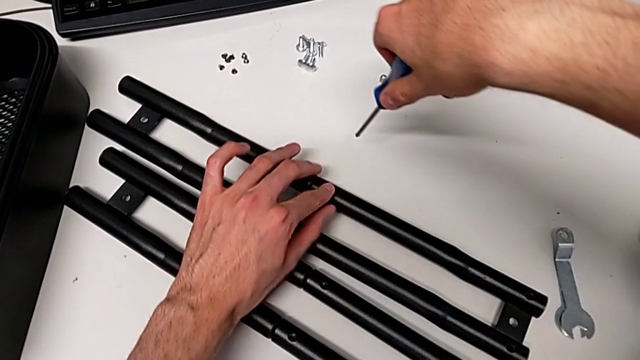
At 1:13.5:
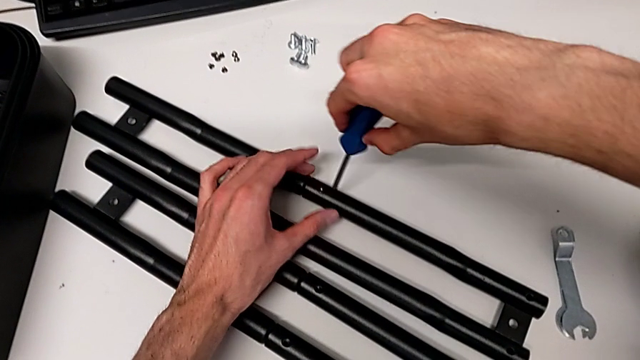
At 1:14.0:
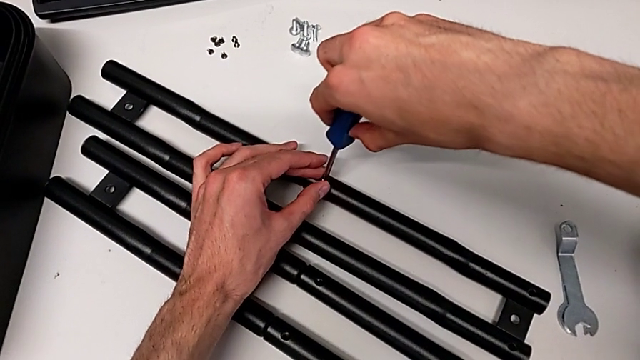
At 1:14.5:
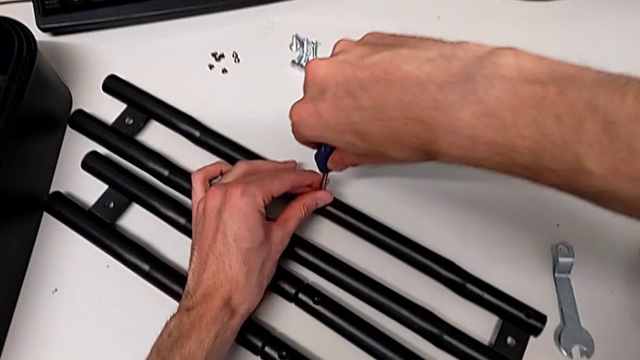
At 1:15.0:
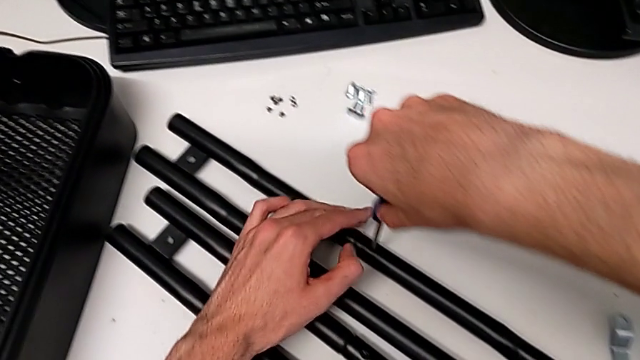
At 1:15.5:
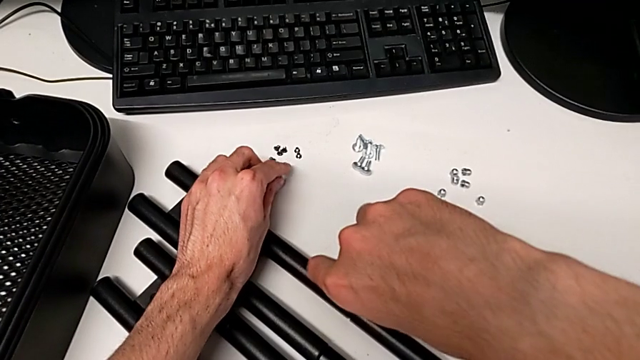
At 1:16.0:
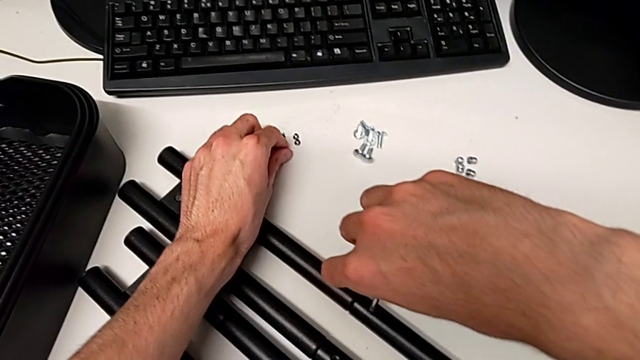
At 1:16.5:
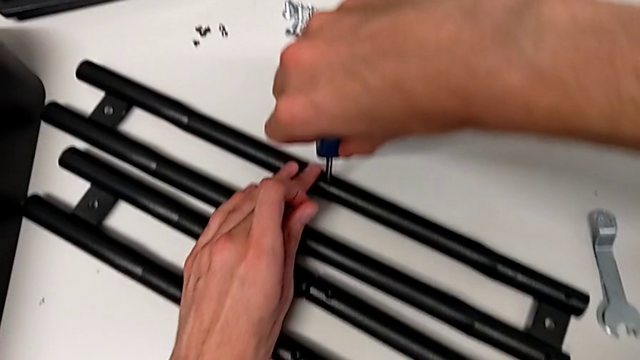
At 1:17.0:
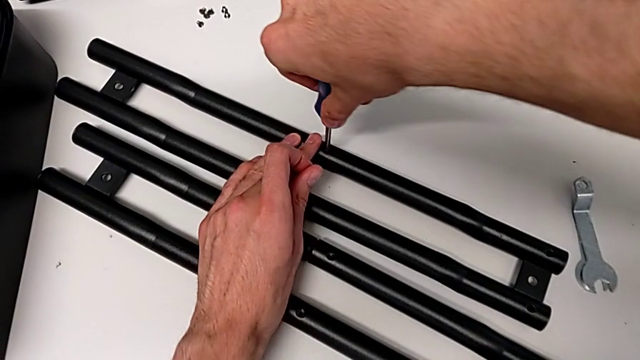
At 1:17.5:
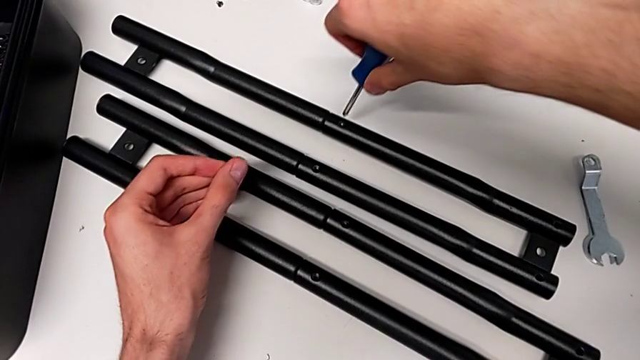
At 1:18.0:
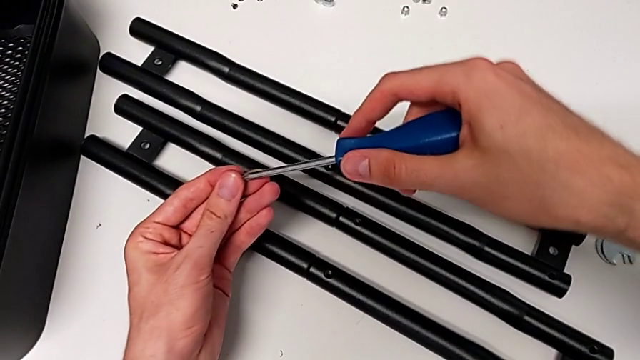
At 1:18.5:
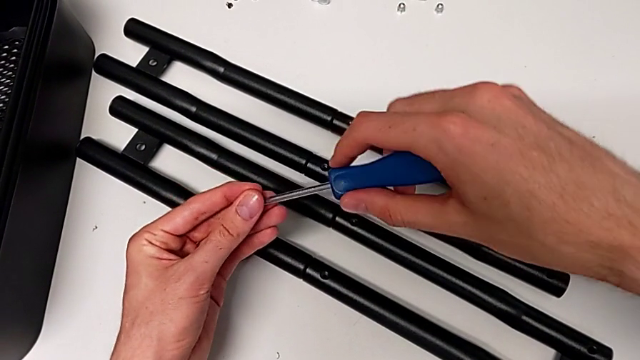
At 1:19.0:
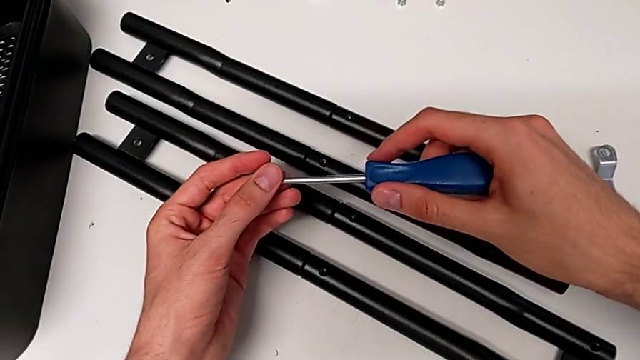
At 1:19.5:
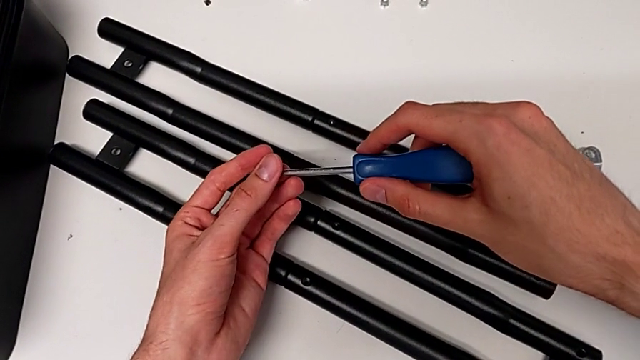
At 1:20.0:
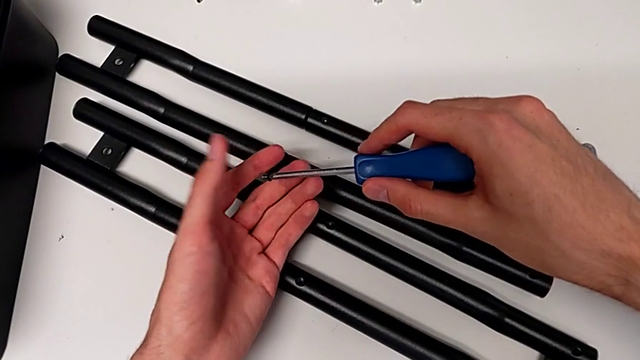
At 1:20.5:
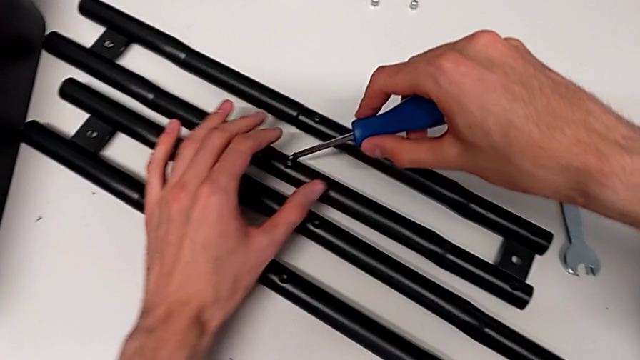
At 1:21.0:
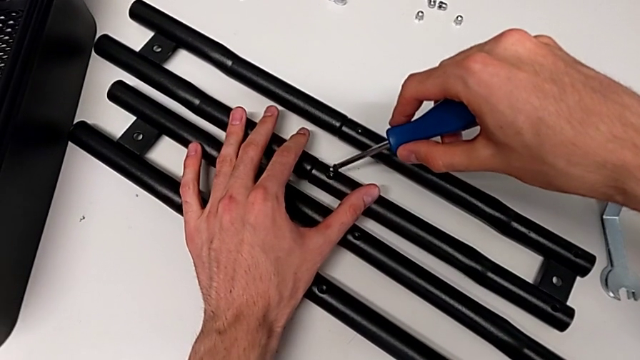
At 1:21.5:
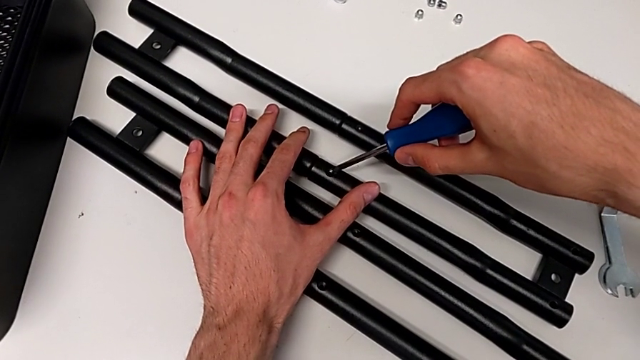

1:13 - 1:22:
The camera wearer is assembling the side bars. They keep screwing the first screw and begin to screw the second screw.

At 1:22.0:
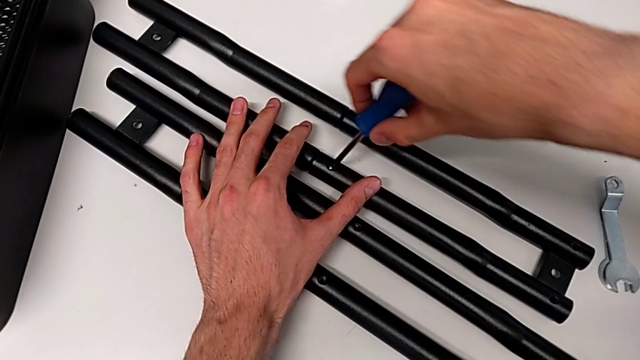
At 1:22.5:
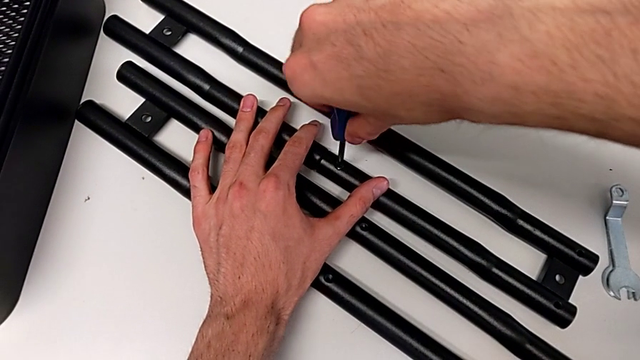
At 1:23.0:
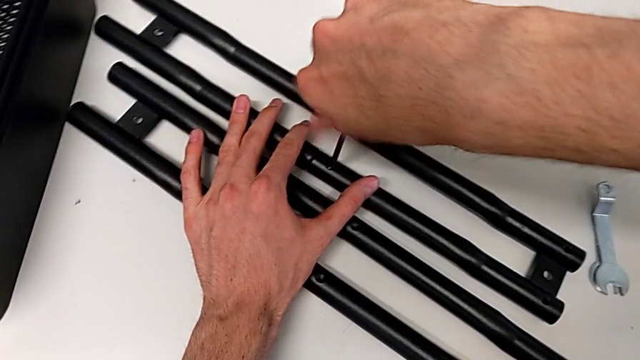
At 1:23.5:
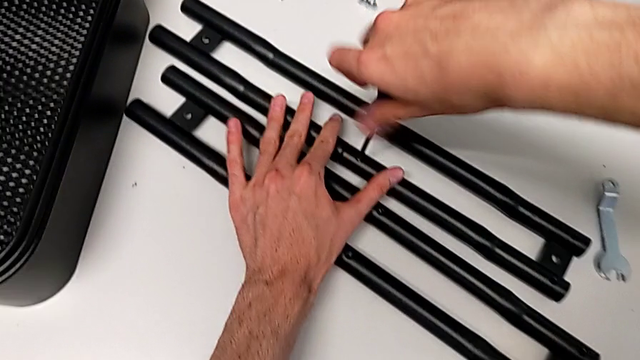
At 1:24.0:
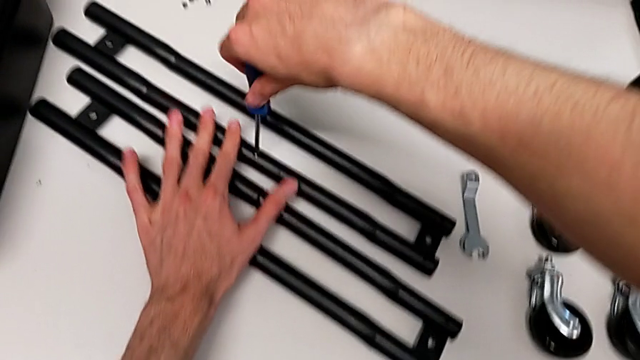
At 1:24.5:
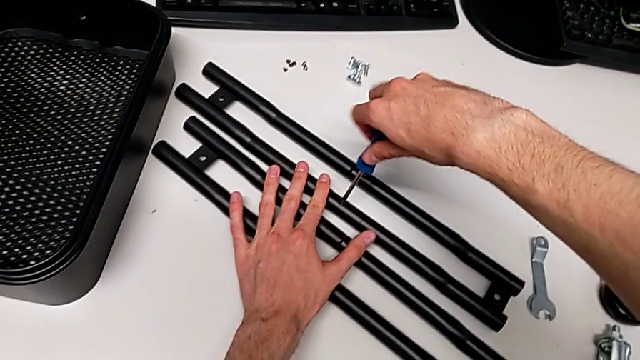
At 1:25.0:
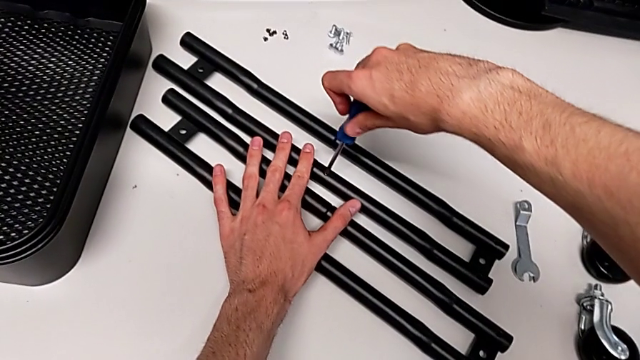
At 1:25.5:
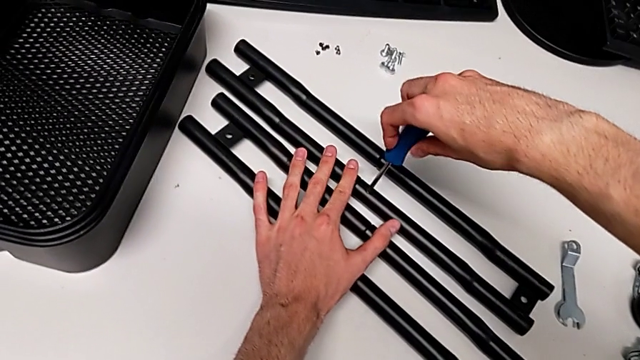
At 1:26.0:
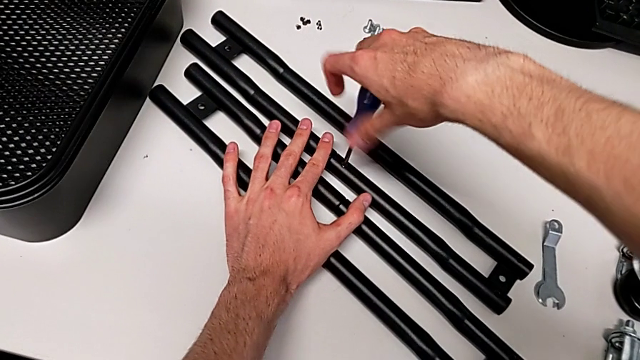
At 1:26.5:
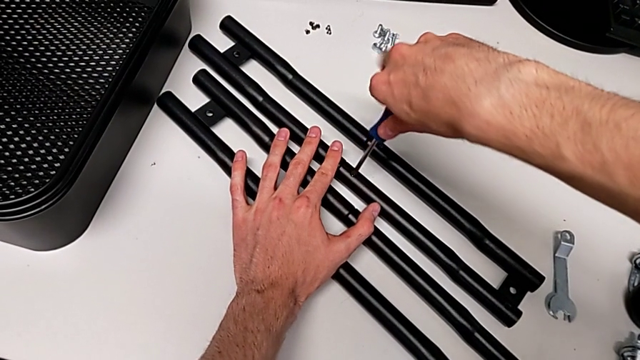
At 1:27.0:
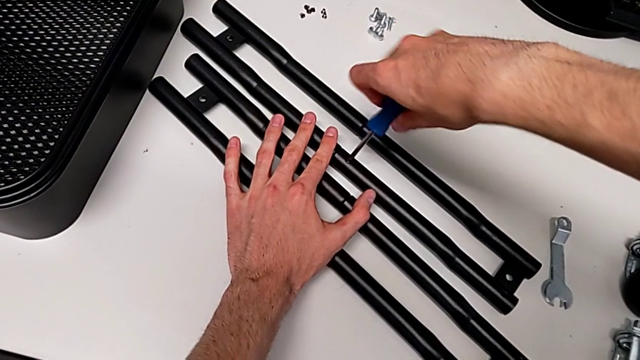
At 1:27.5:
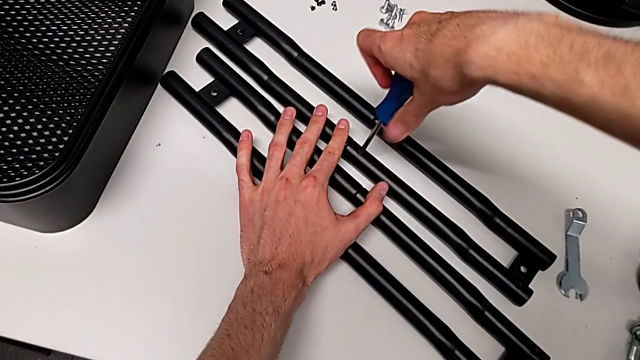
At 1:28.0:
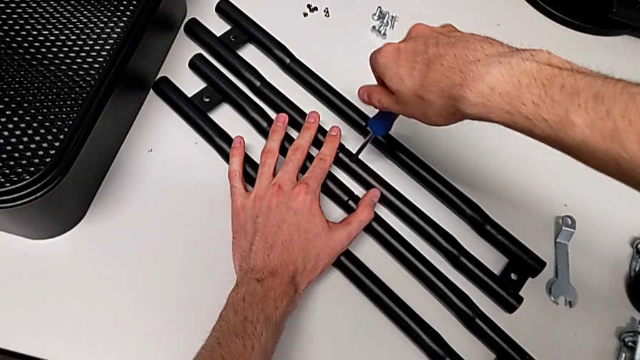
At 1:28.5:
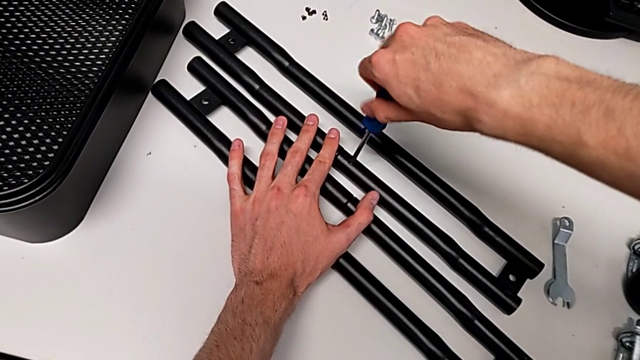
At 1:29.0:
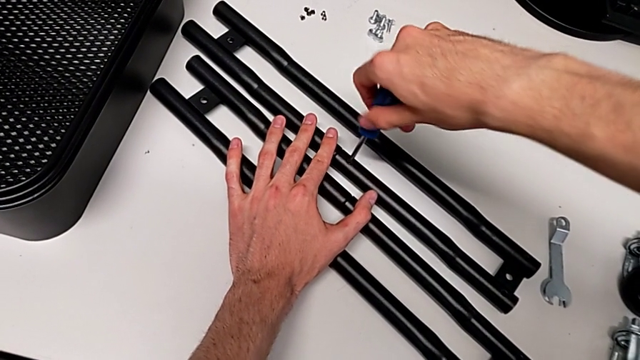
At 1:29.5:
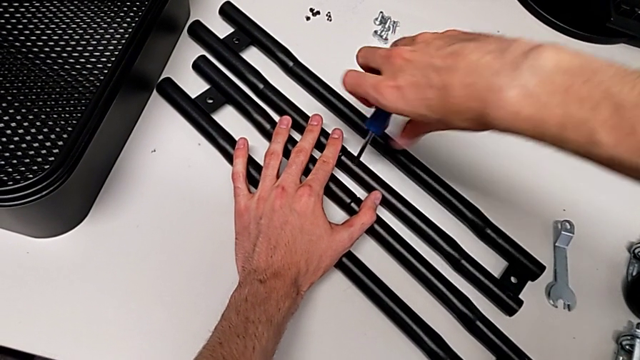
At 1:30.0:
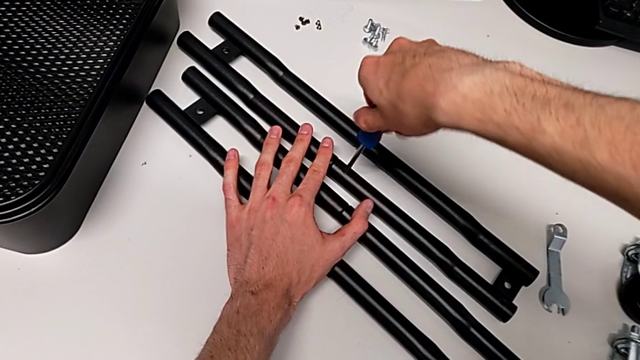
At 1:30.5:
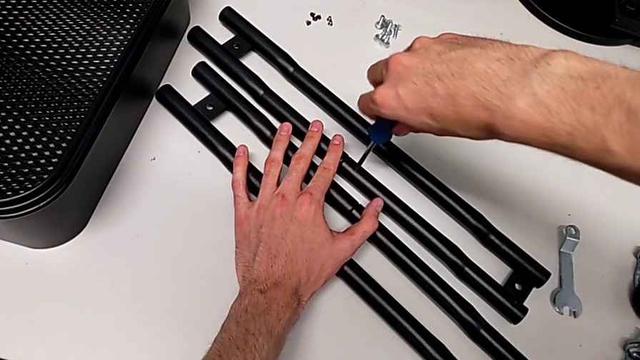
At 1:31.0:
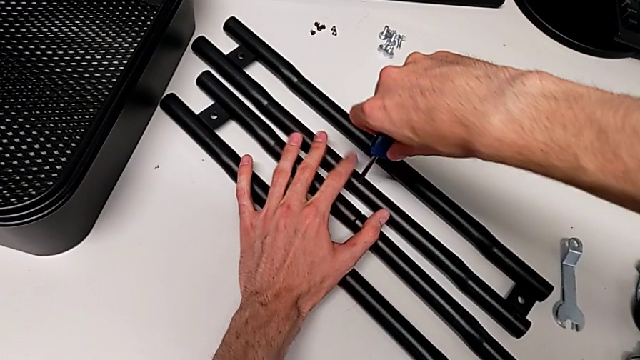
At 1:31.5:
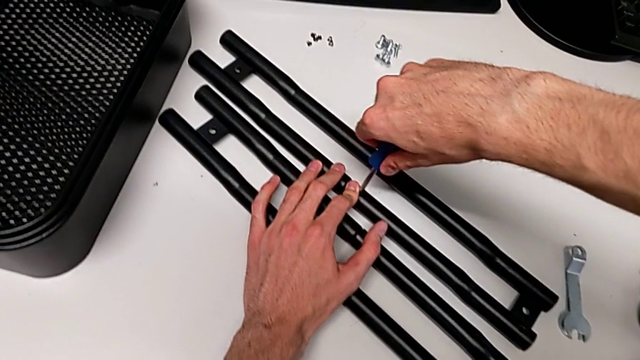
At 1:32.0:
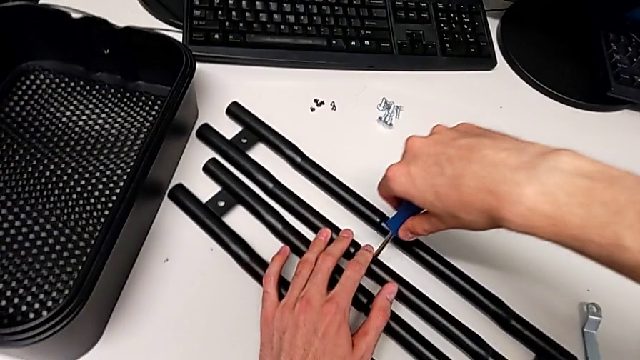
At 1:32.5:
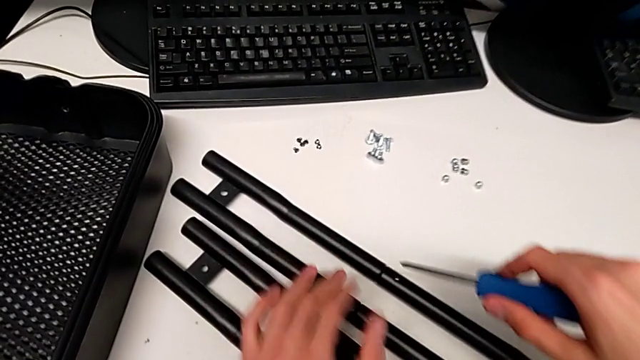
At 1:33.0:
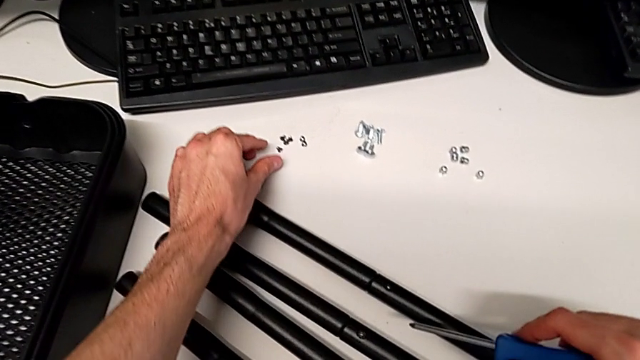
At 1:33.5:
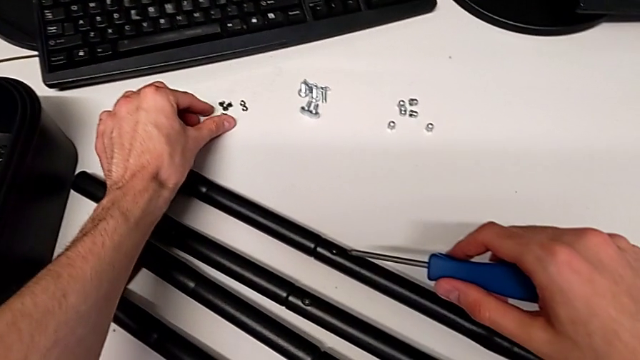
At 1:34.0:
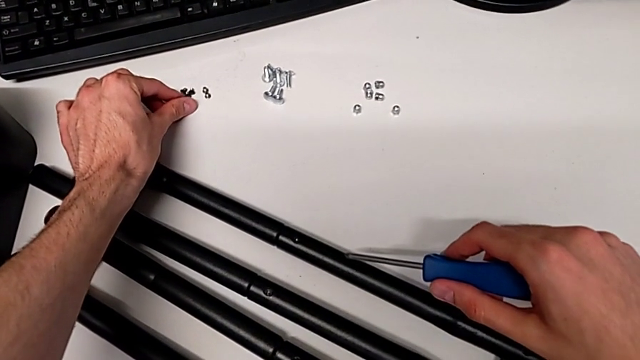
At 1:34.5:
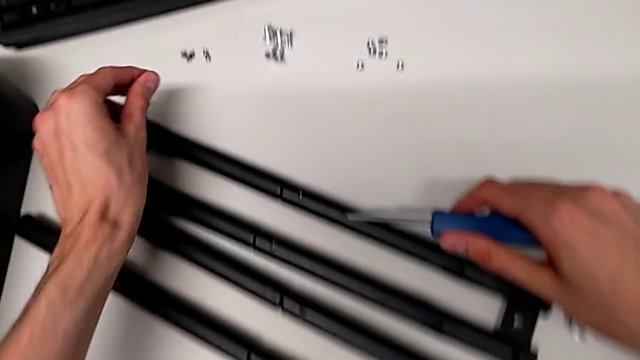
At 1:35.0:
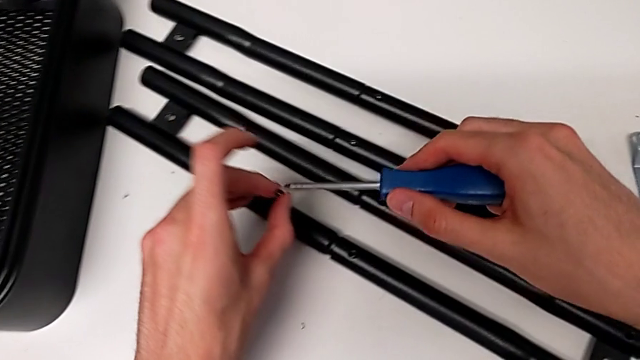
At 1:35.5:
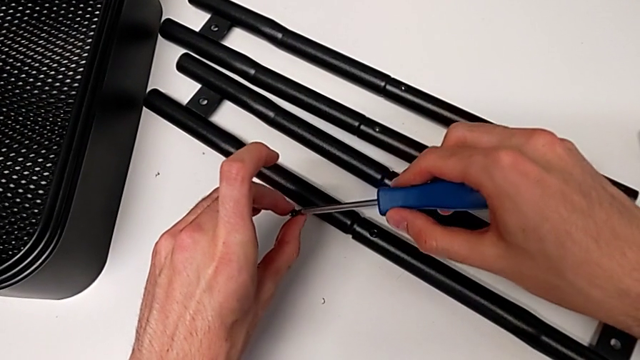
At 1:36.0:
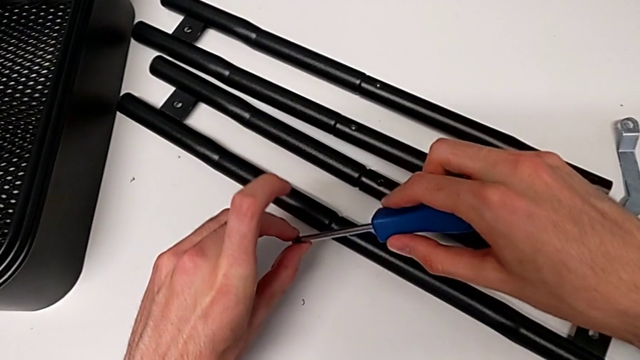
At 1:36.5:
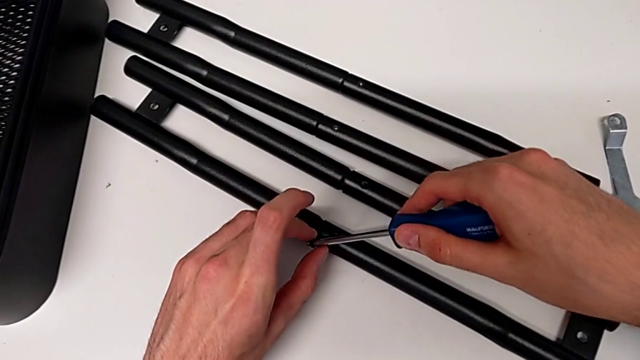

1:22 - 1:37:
The camera wearer is assembling the side bars. They keep screwing the second screw.
